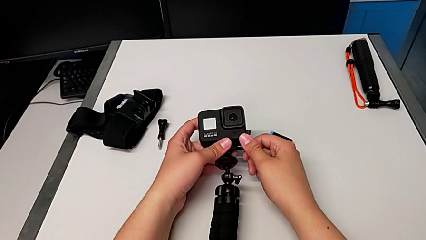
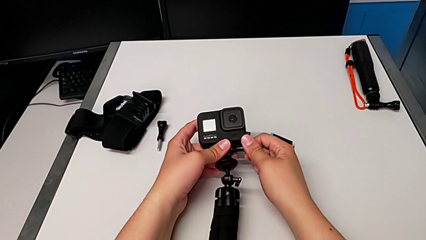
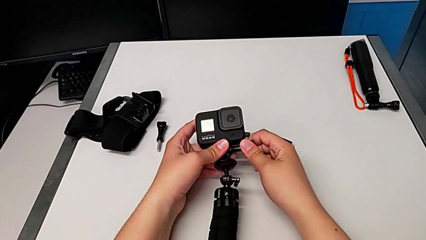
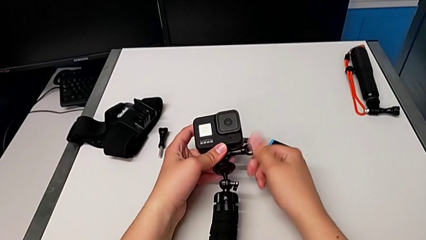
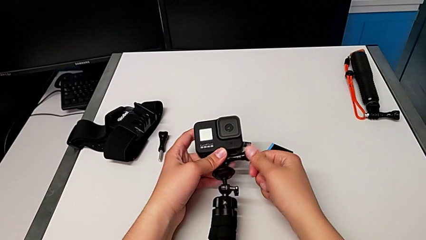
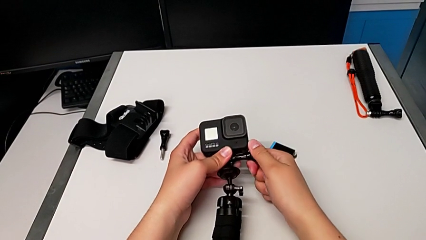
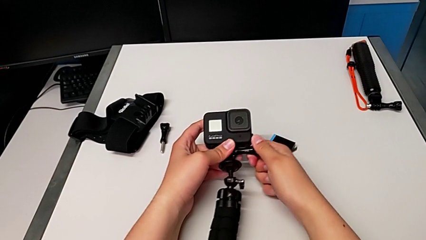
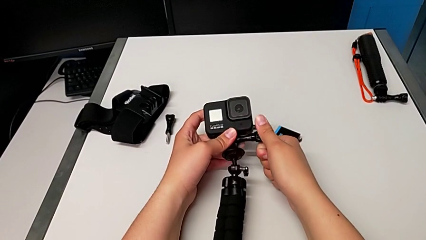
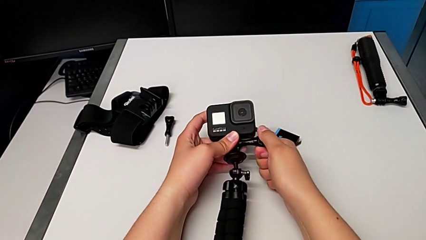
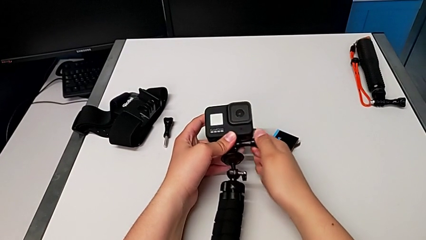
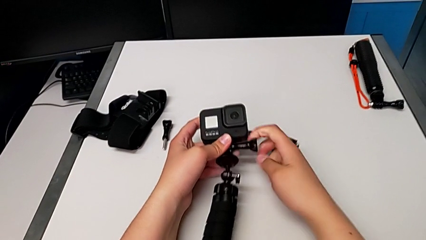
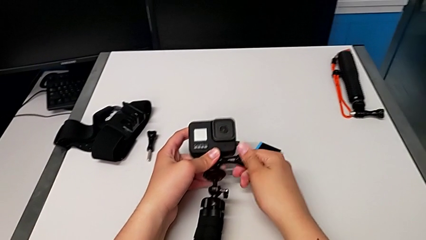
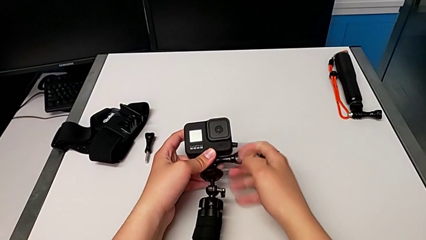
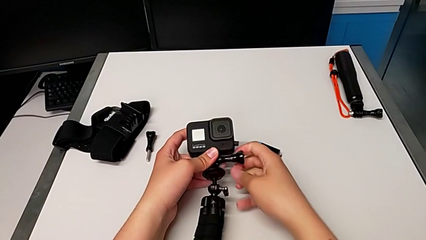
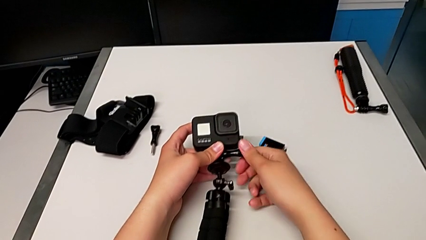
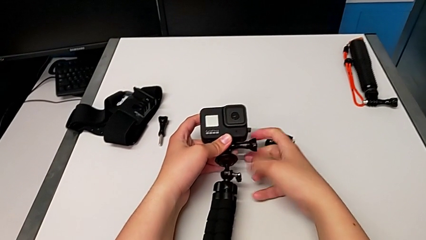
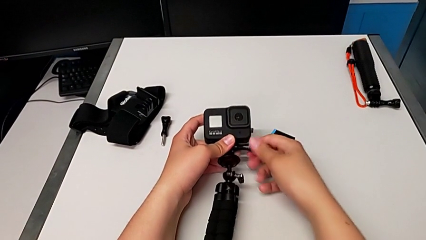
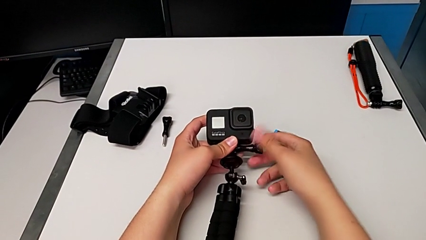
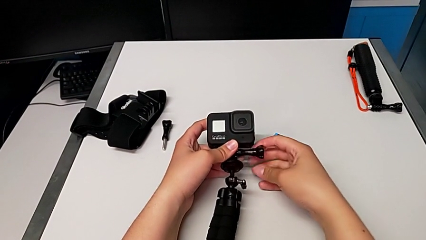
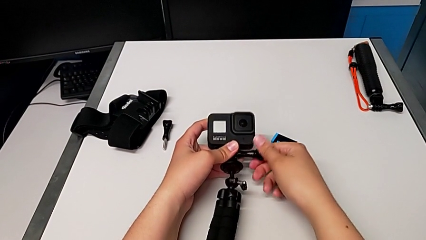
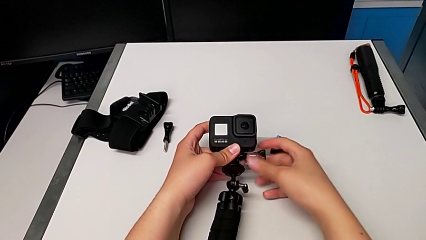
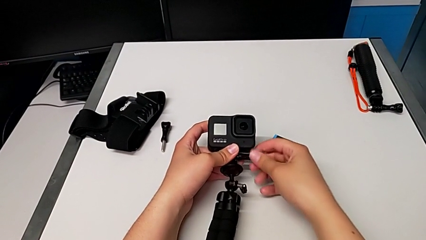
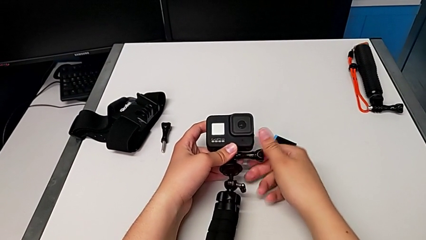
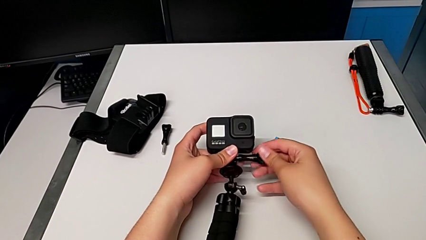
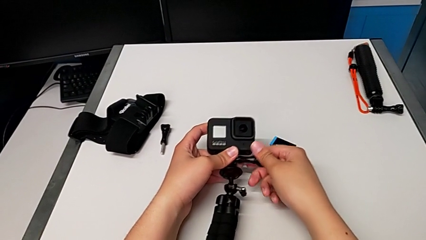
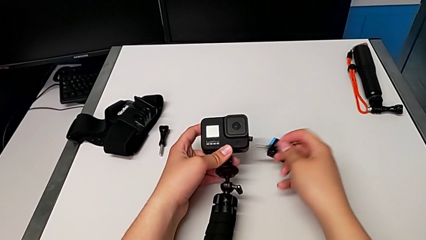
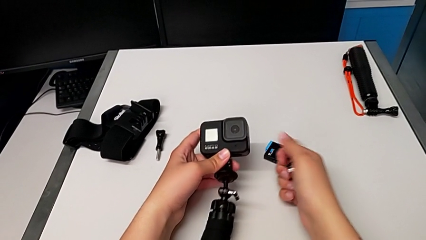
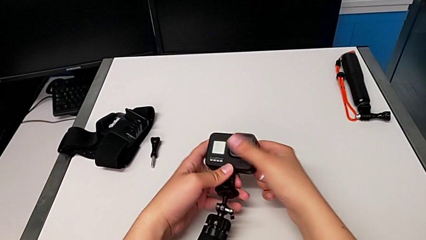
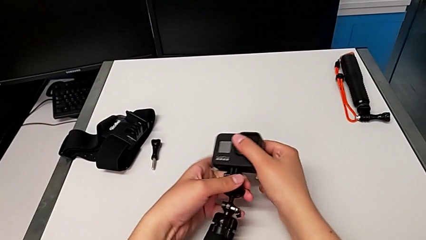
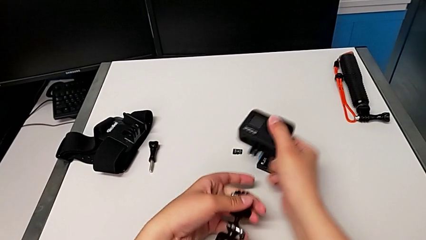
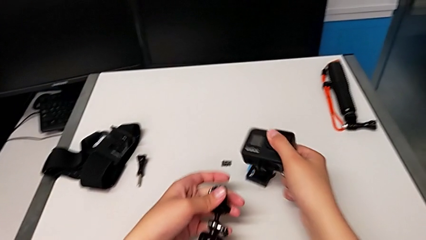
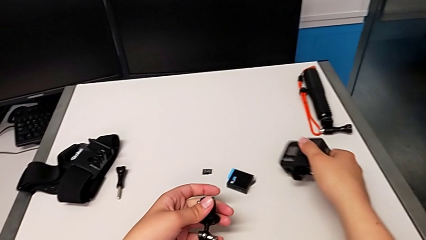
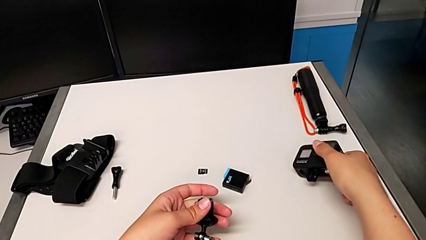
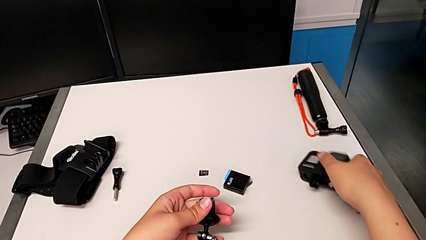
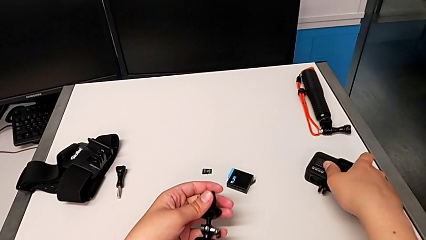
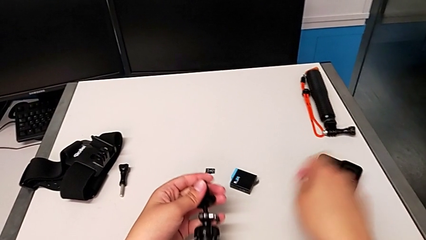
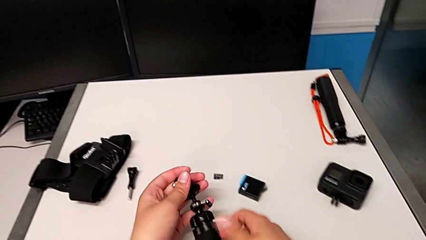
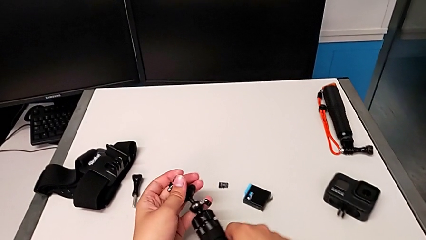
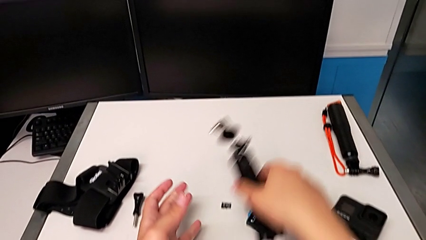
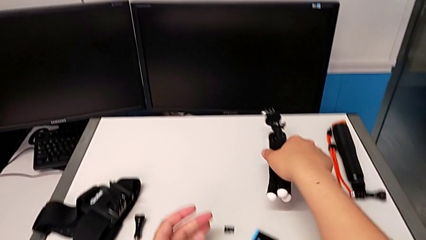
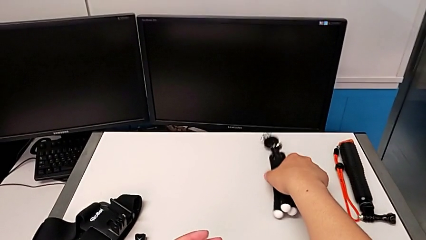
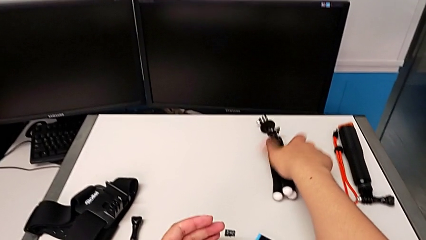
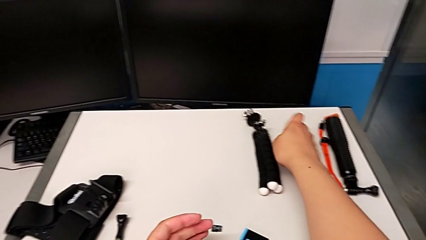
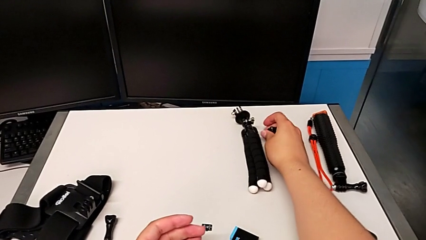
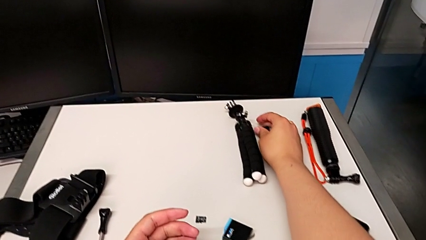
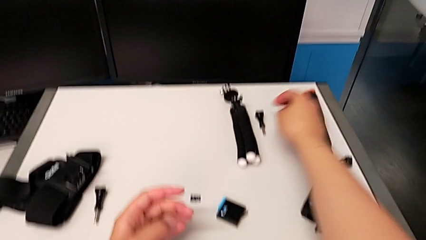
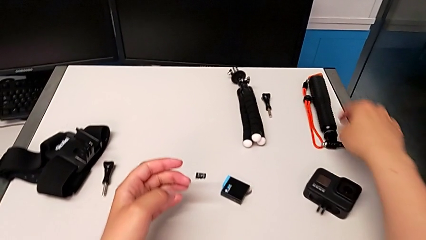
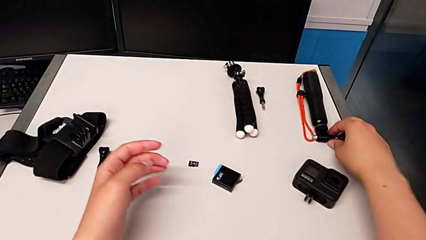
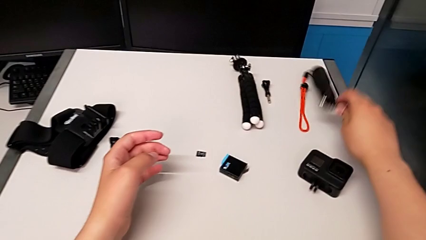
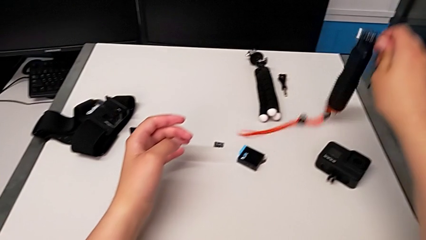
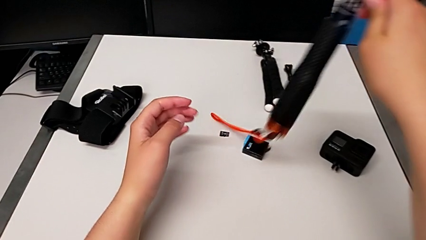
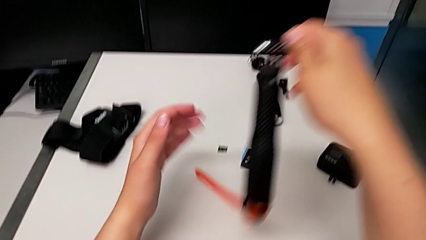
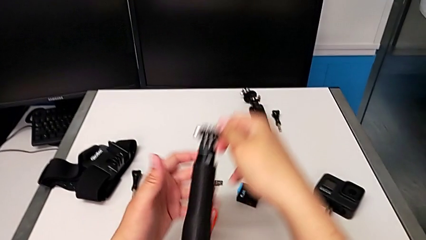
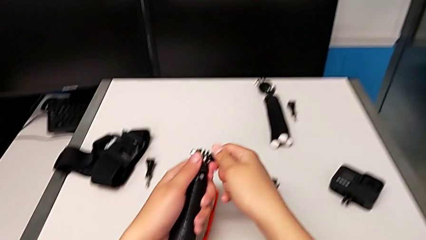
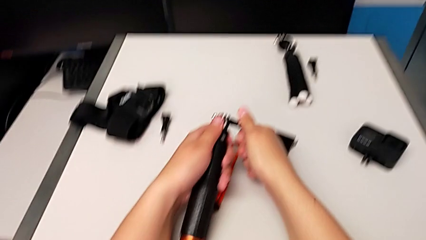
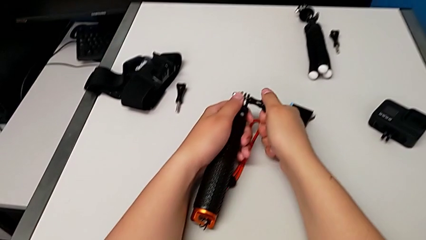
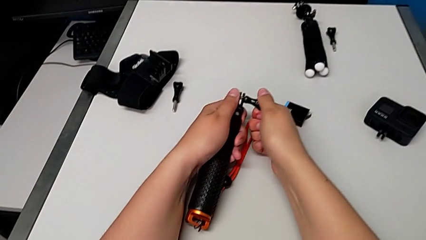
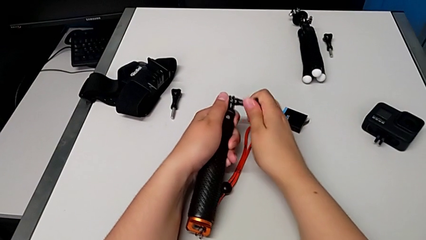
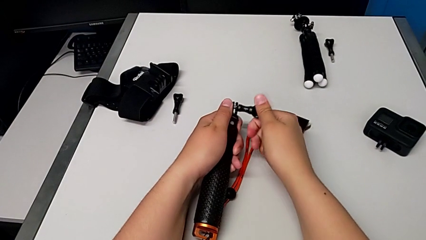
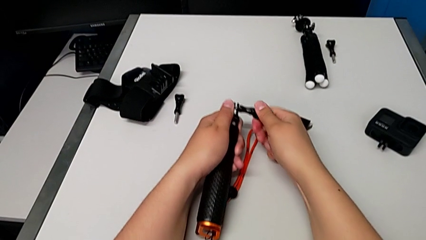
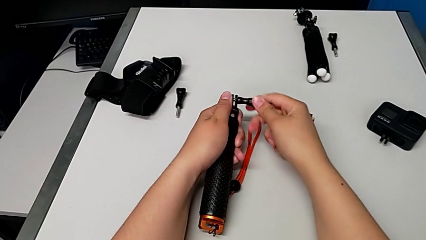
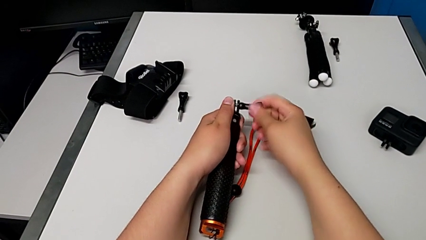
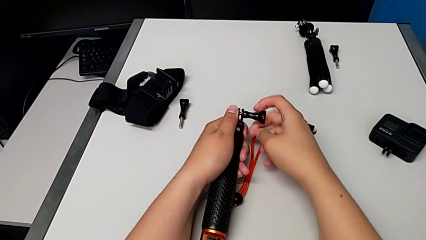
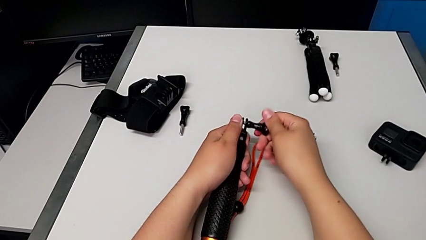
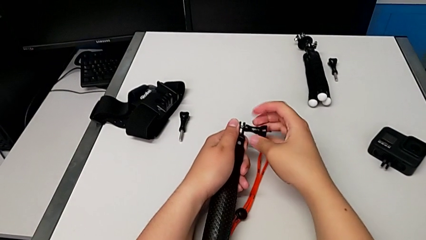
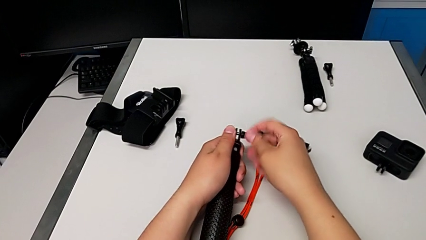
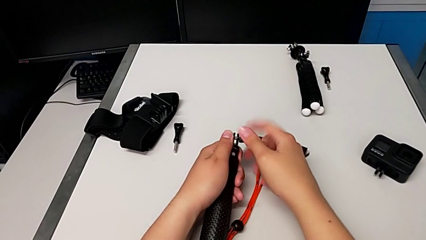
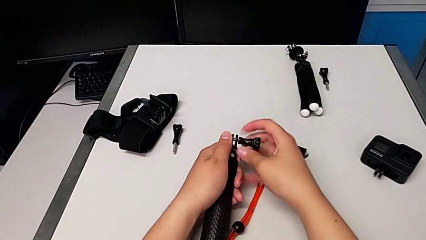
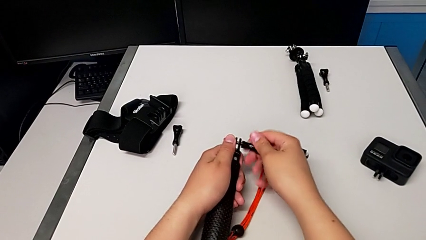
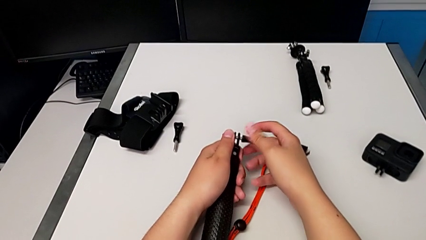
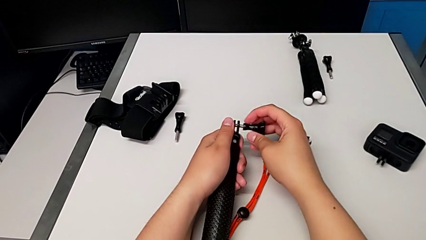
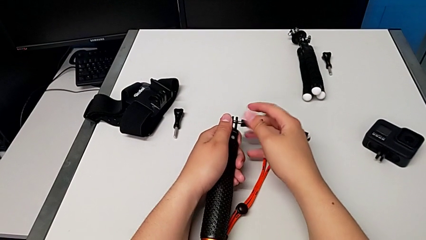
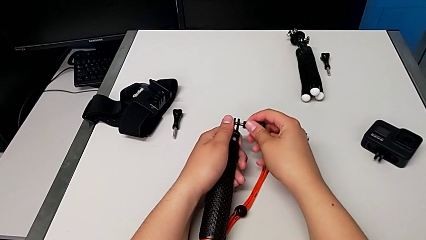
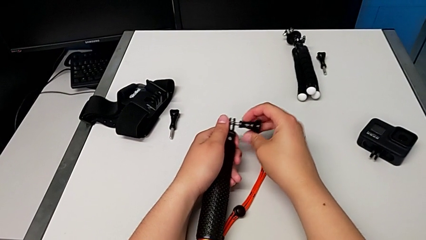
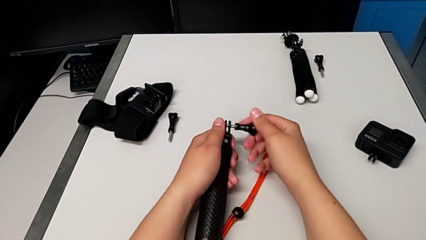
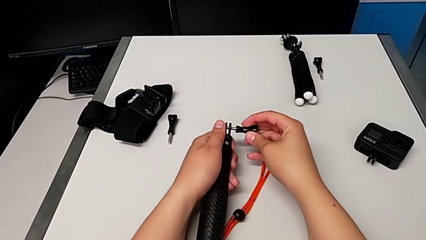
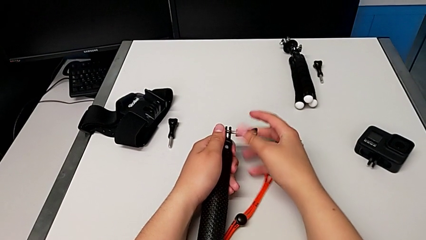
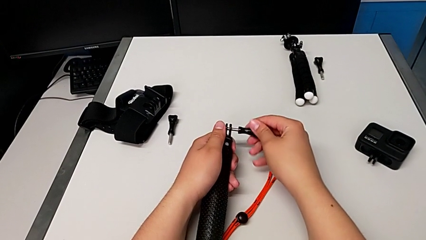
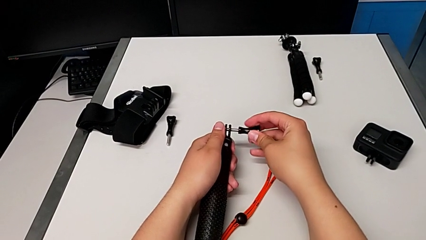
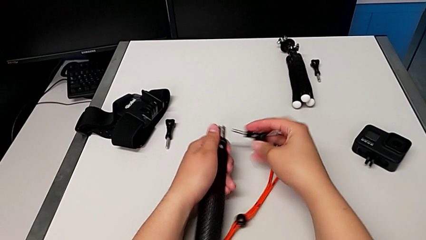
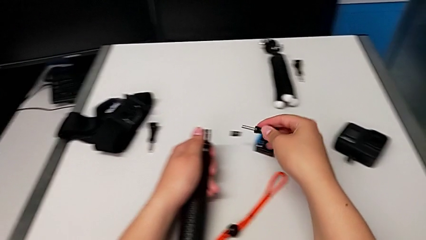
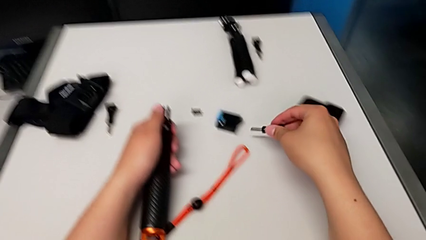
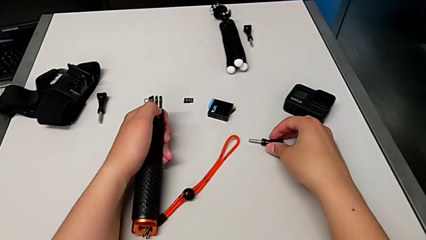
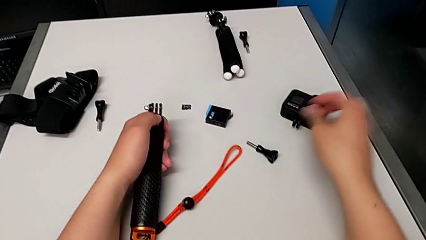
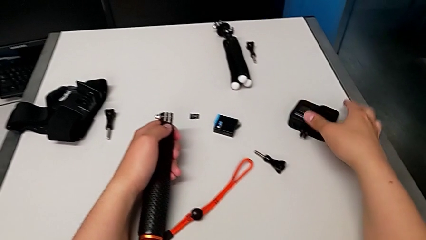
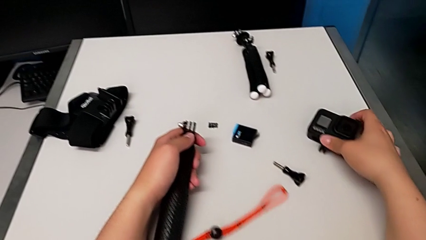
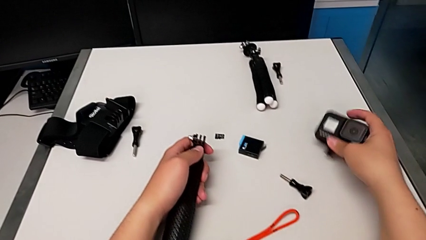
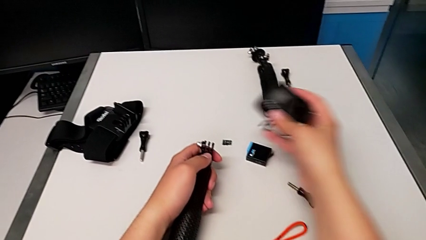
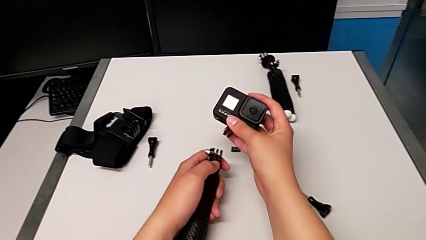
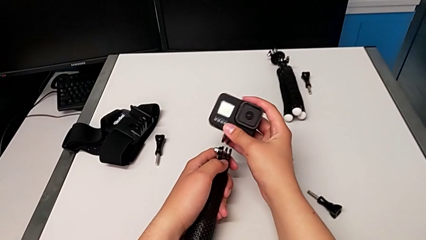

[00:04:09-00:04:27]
The camera wearer is changing to the handheld mode. They unscrew the screw, withdraw it, withdraw the GoPro, place it, place the tripod twice, unscrew the screw, withdraw it, place it, grab the GoPro and lift it.
